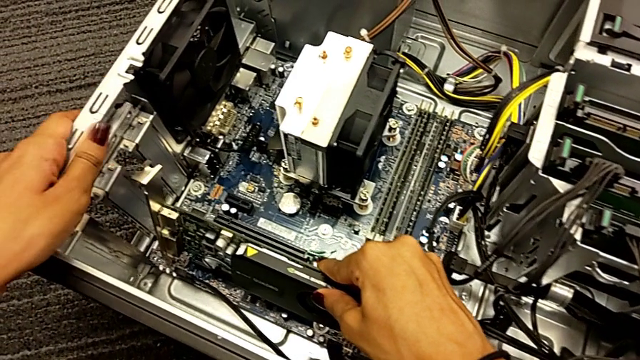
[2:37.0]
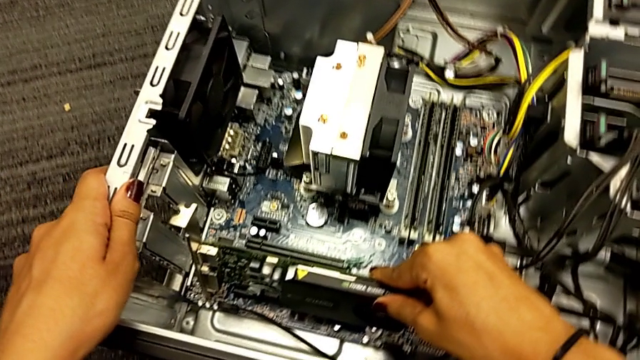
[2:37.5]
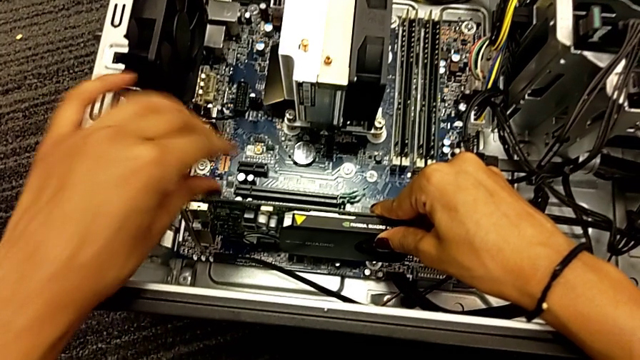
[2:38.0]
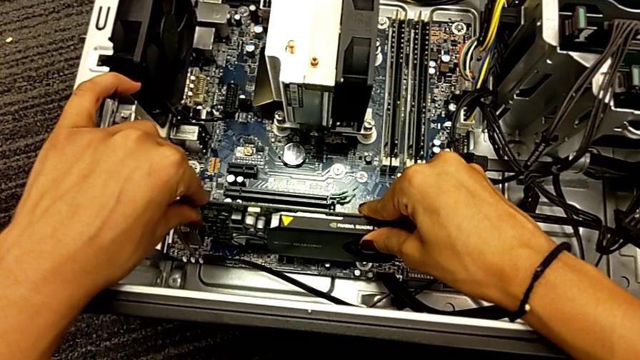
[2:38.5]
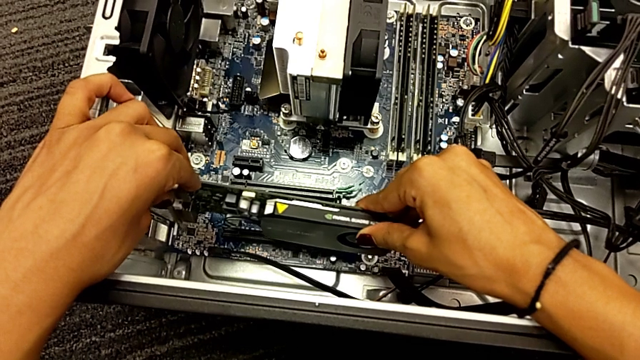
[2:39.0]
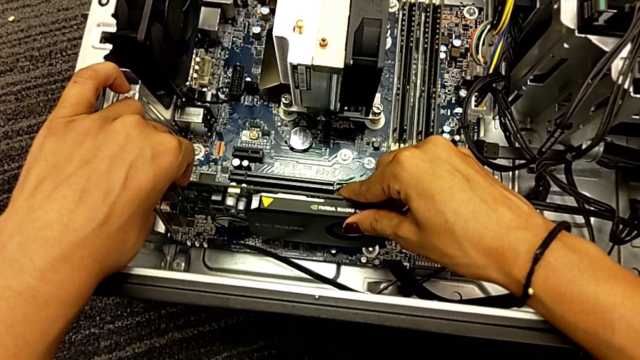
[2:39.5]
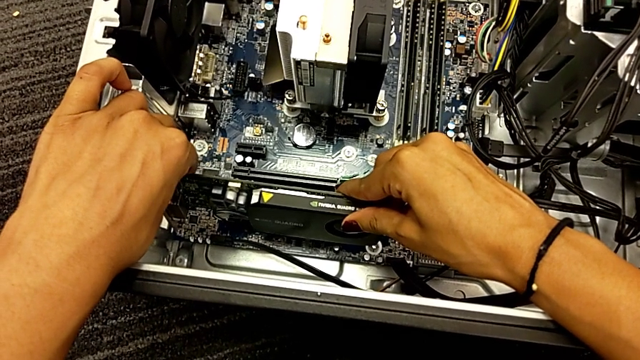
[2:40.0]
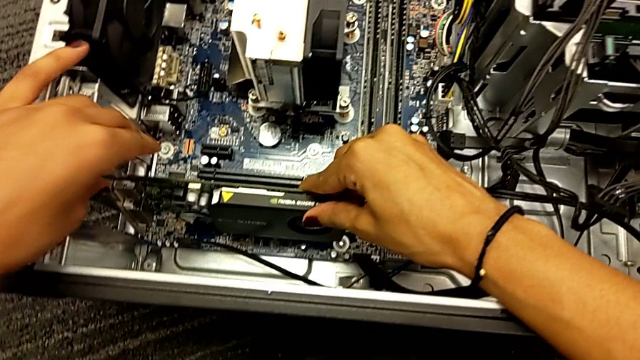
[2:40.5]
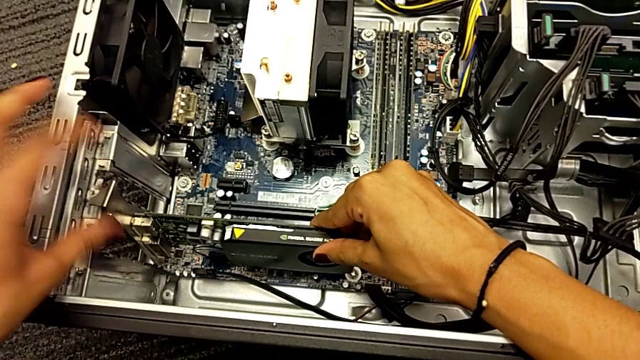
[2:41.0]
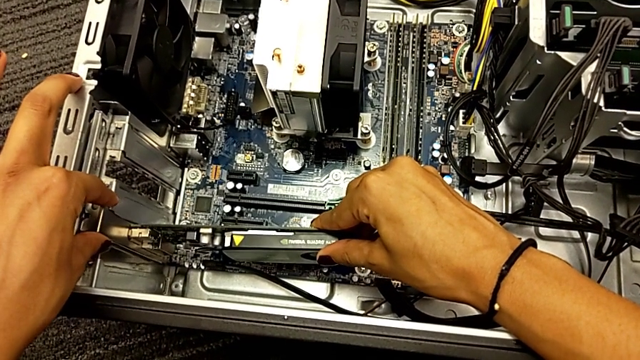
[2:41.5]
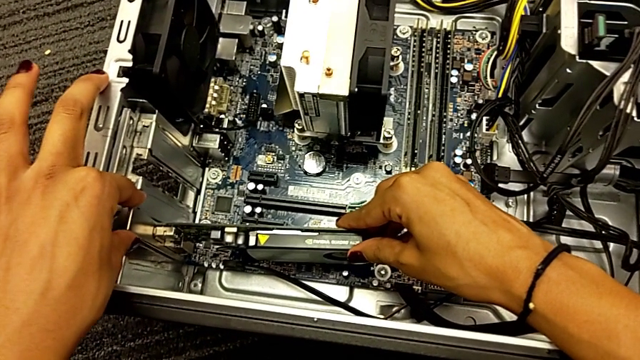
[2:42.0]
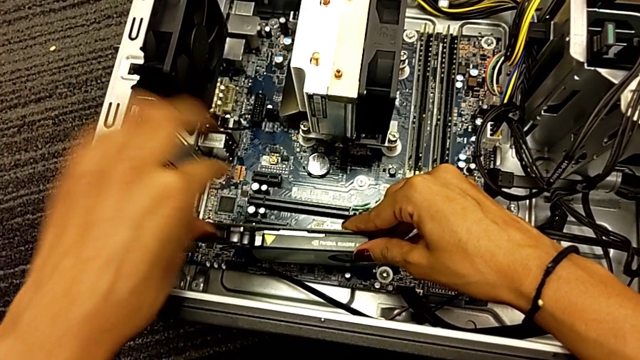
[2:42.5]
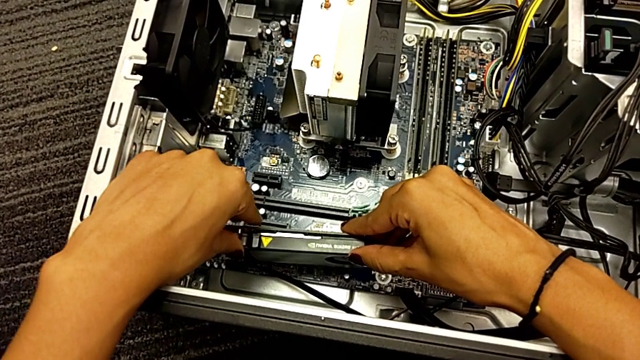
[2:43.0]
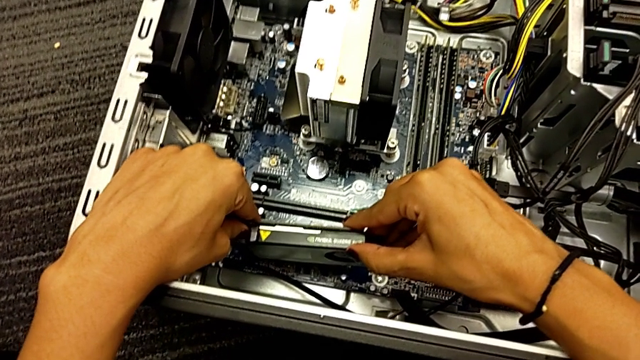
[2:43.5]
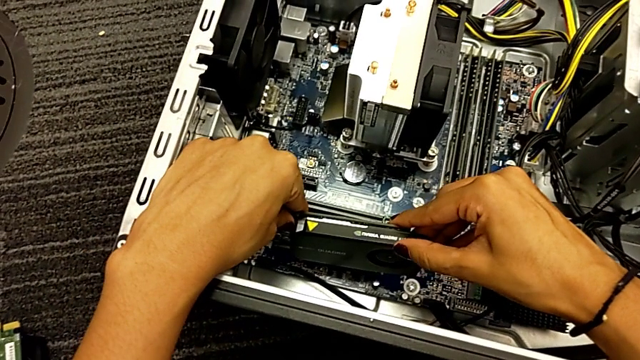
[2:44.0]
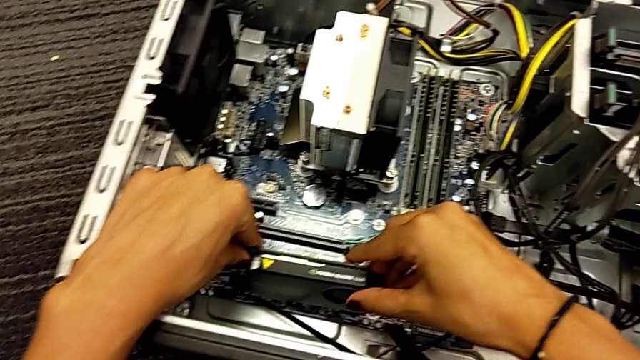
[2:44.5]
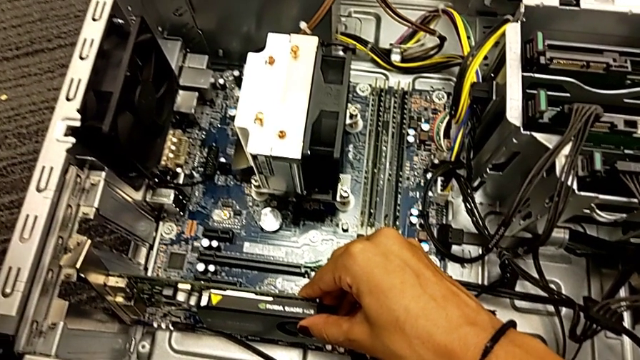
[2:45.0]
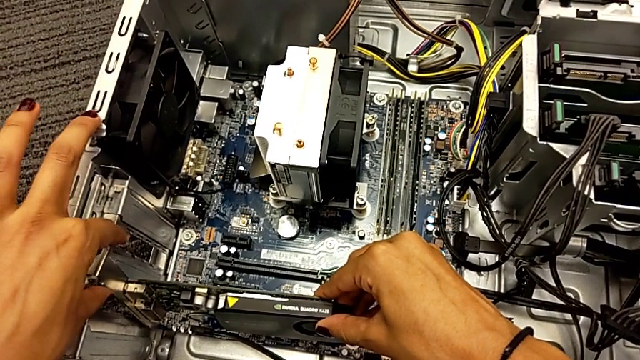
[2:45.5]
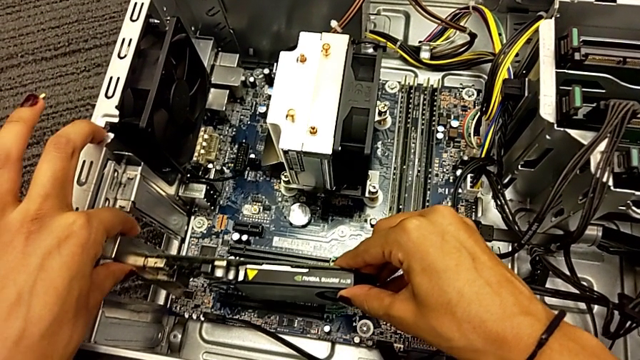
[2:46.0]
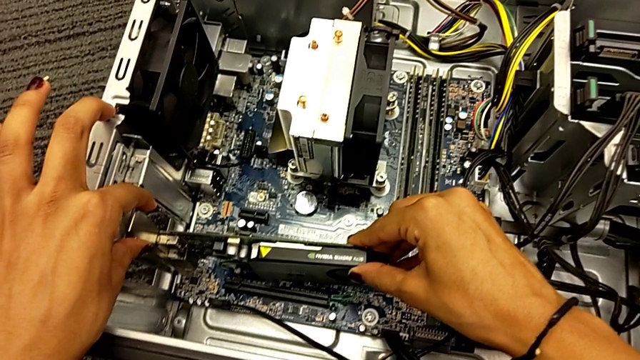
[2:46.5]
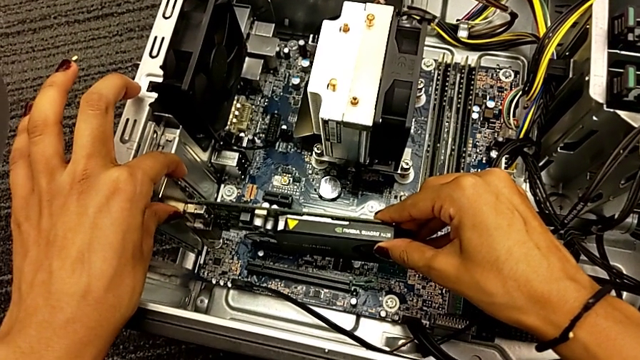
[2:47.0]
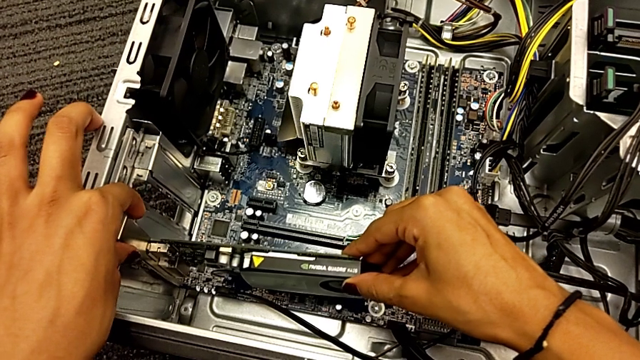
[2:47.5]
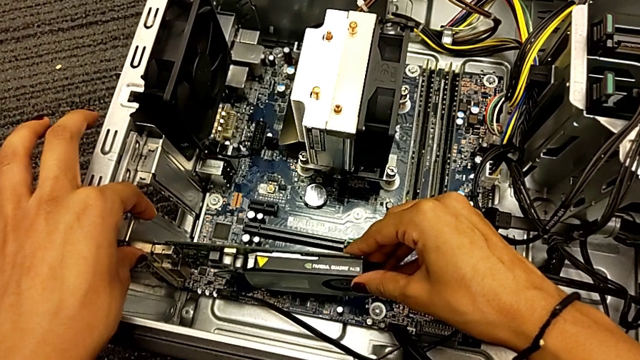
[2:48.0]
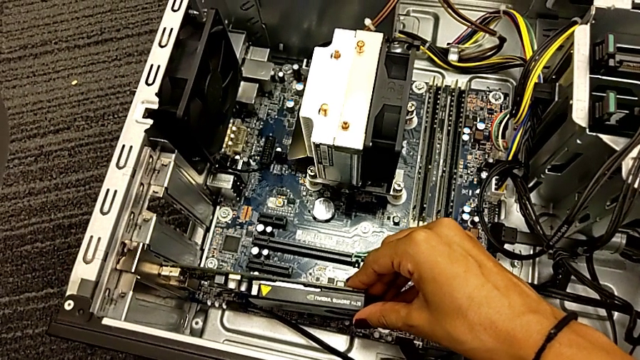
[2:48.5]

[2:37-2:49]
The camera wearer is trying to assemble the graphic card. They pull the computer tower, insert the graphic card, place it and hold it.

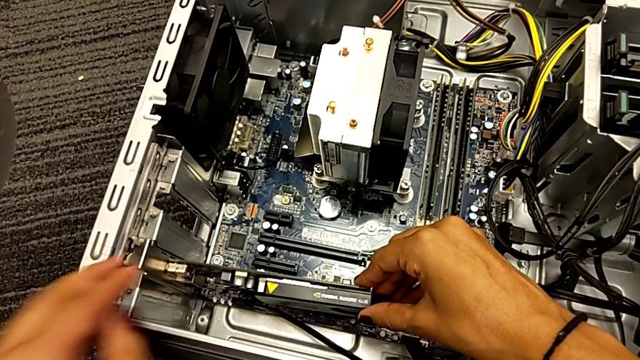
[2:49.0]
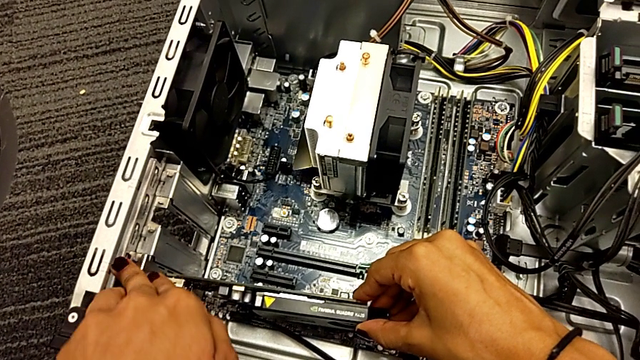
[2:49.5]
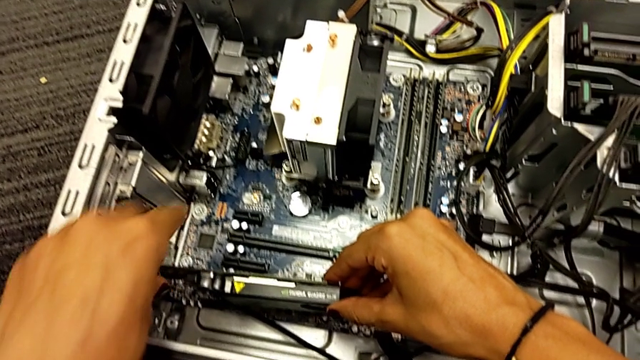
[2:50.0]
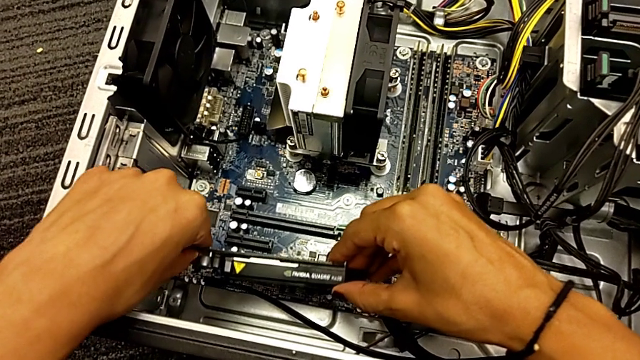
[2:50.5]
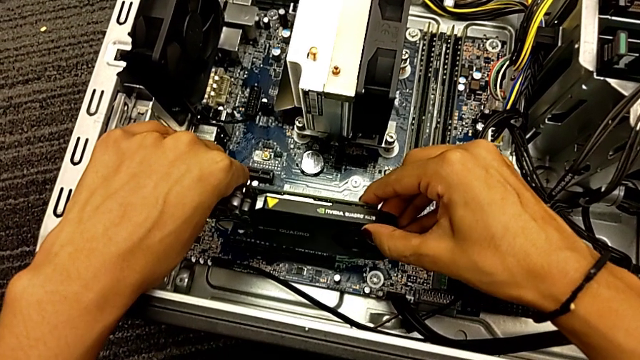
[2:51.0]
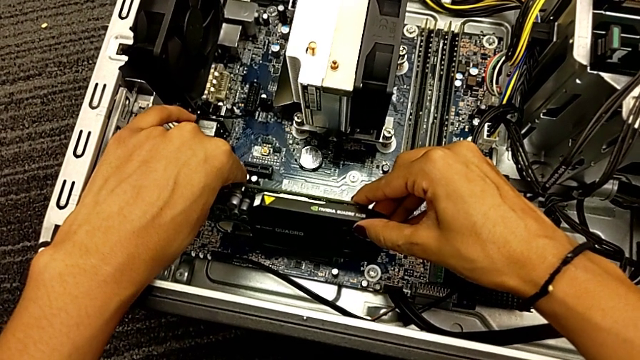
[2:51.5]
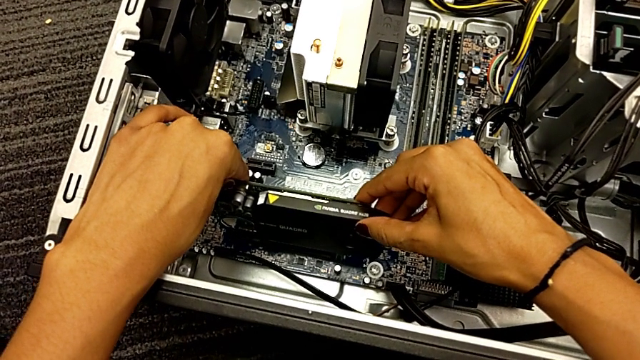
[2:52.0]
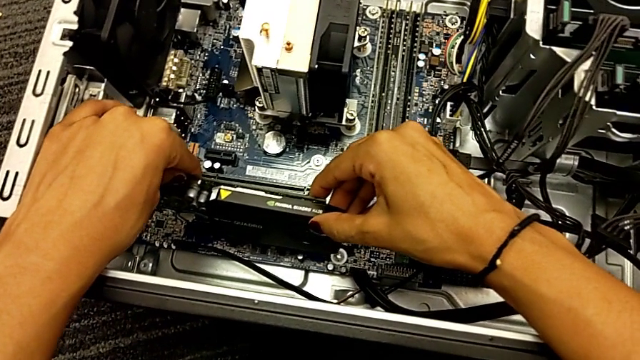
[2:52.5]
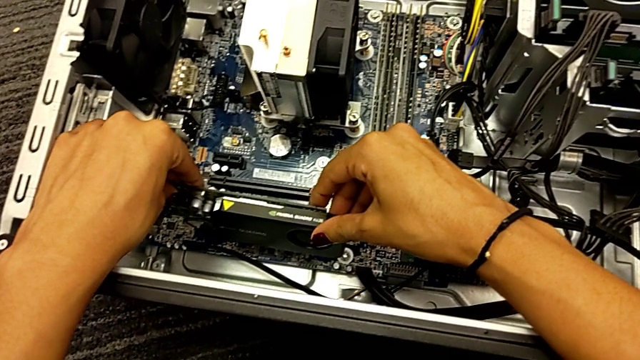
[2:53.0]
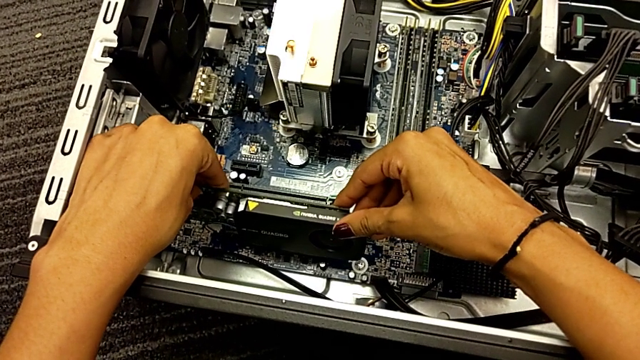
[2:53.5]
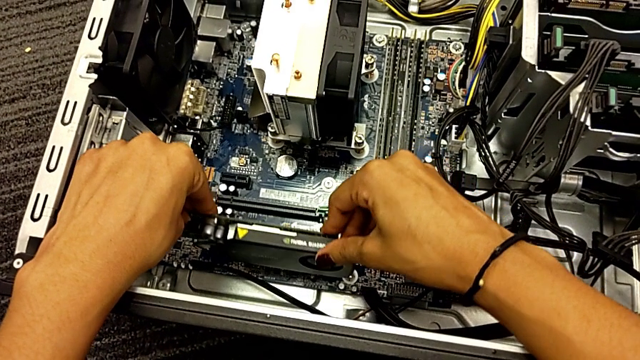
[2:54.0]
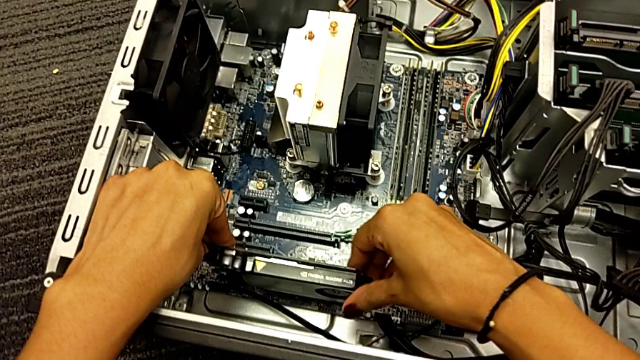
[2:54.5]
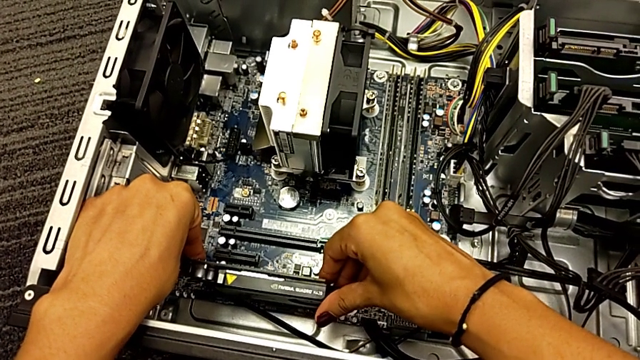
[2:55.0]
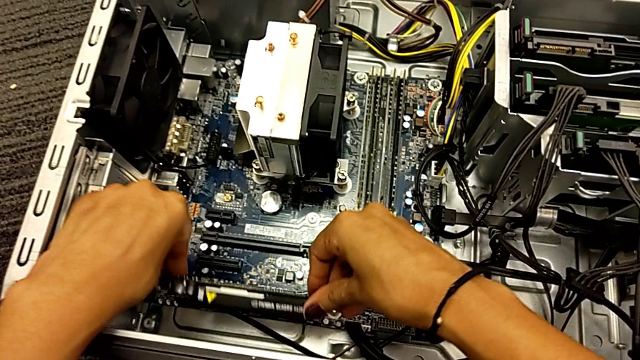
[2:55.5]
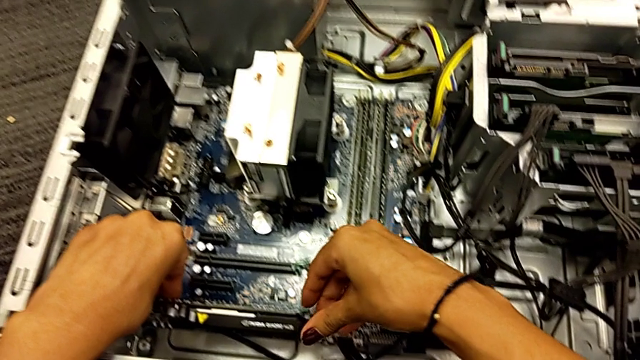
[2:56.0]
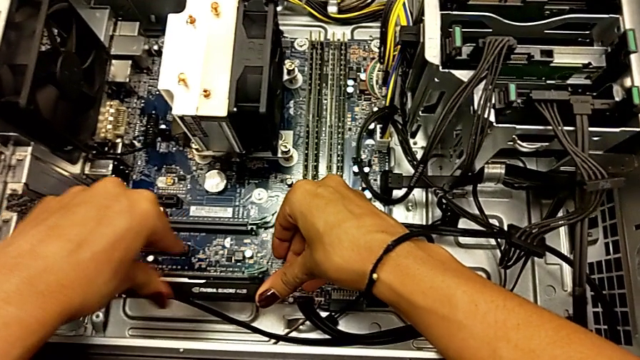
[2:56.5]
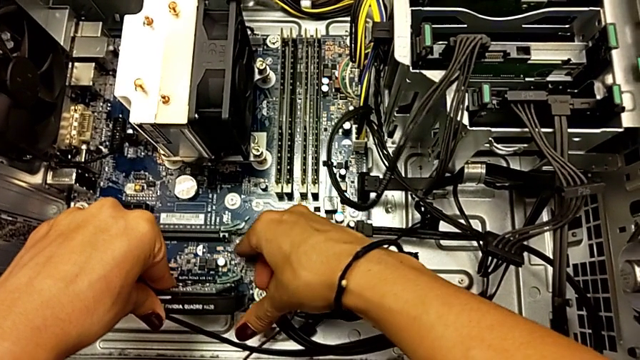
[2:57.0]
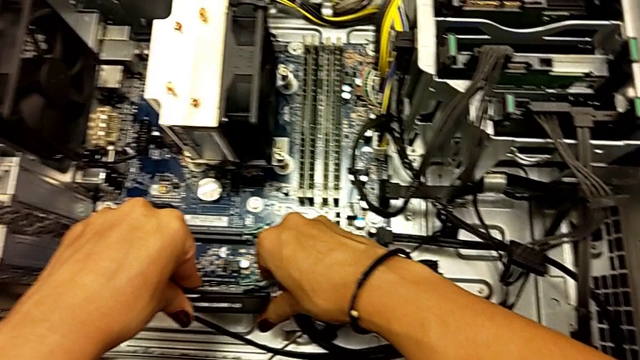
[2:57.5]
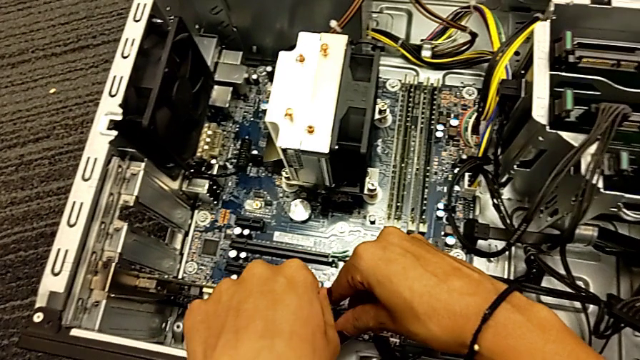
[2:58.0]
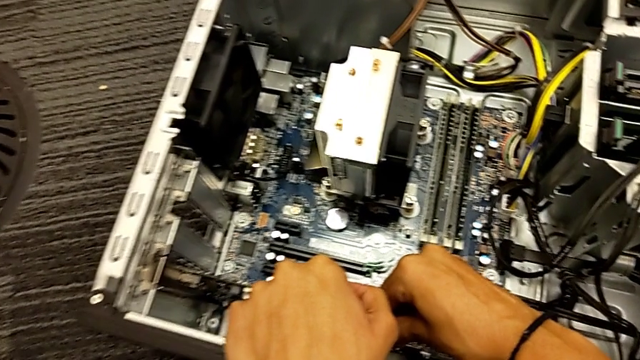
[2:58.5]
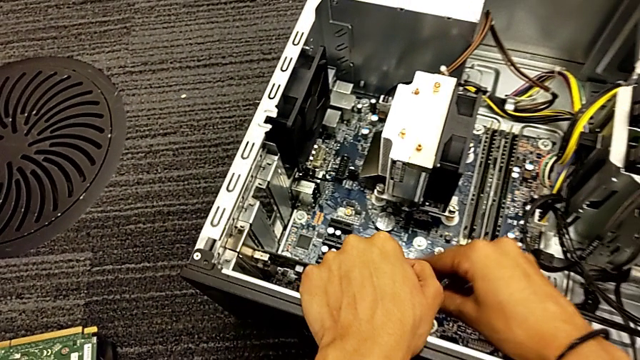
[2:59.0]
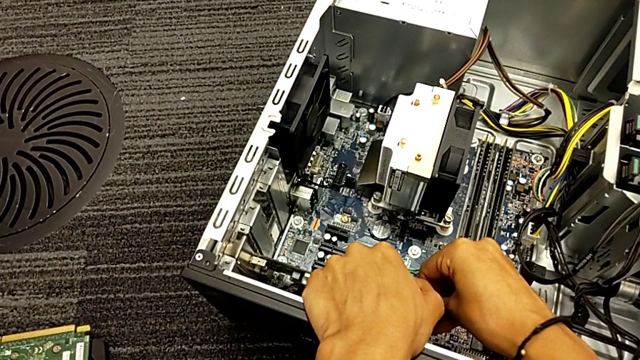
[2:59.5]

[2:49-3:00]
The camera wearer is trying to assemble the graphic card. They pull the graphic card, place it, insert it and begin to push it.
